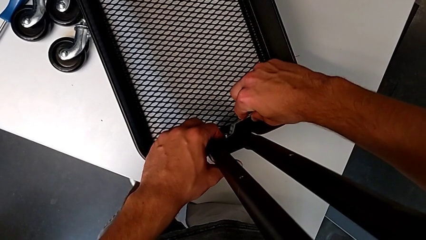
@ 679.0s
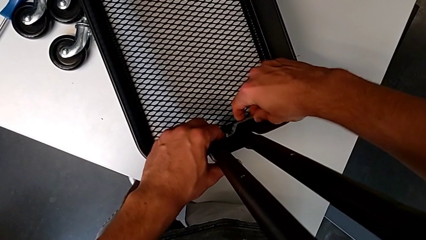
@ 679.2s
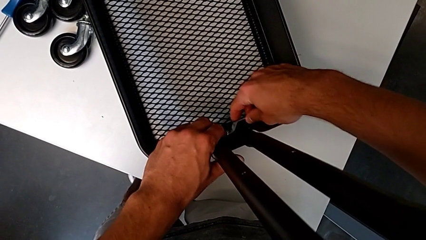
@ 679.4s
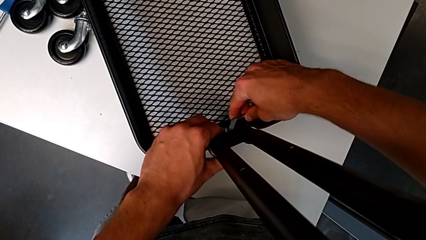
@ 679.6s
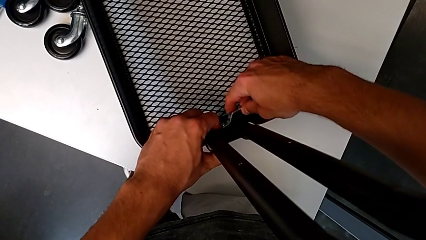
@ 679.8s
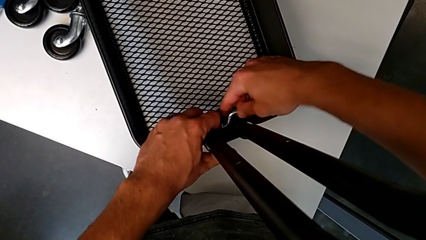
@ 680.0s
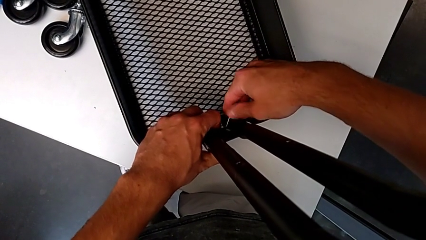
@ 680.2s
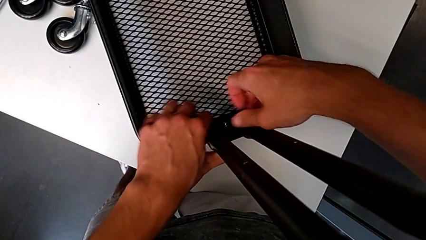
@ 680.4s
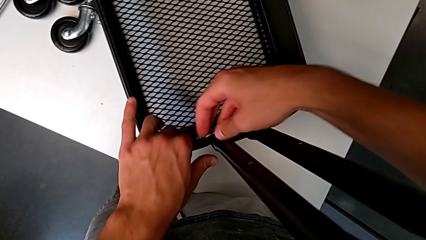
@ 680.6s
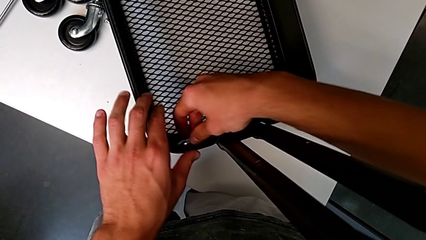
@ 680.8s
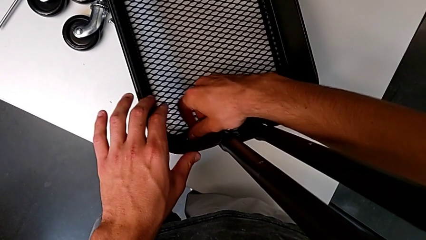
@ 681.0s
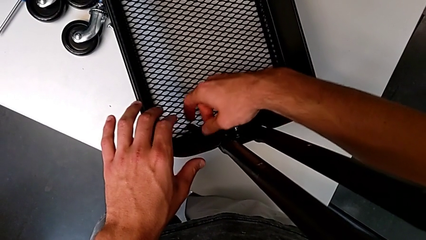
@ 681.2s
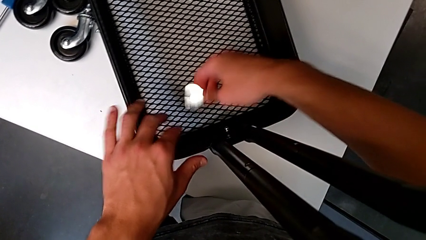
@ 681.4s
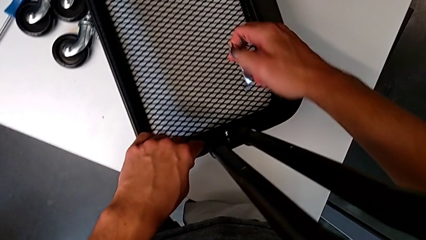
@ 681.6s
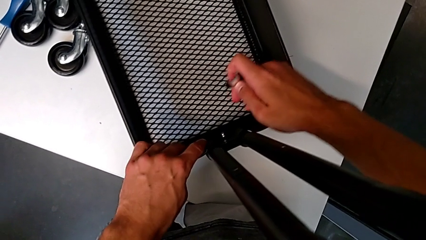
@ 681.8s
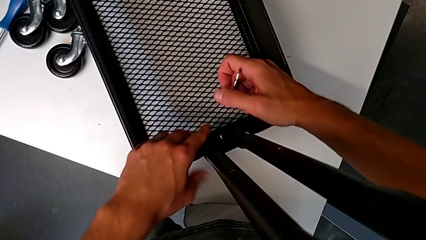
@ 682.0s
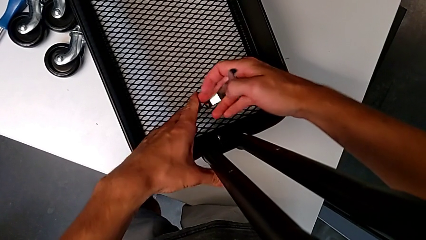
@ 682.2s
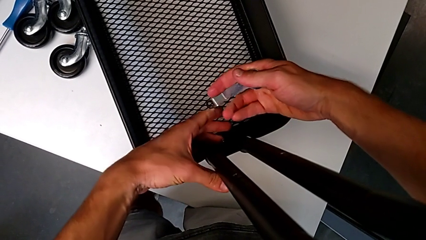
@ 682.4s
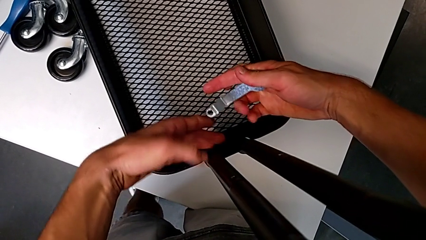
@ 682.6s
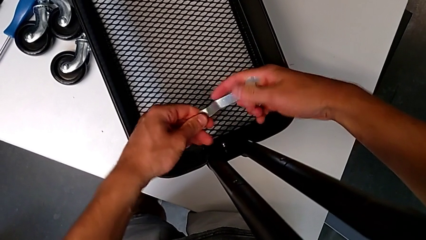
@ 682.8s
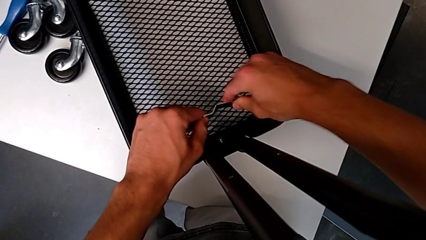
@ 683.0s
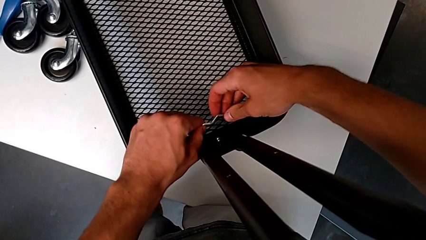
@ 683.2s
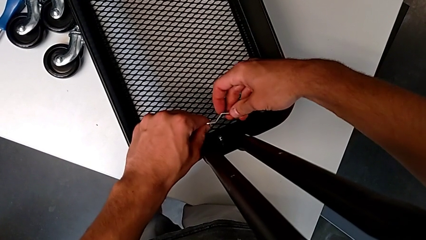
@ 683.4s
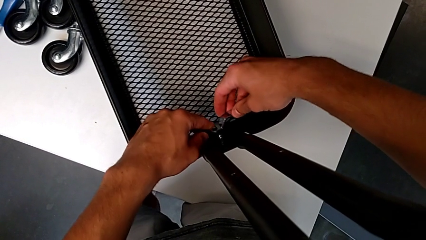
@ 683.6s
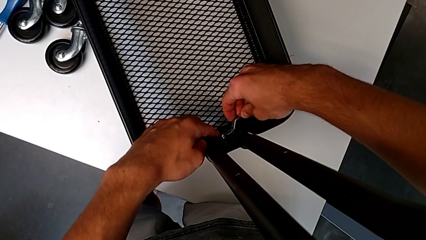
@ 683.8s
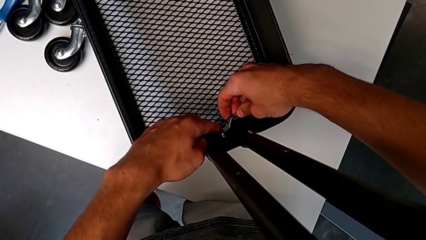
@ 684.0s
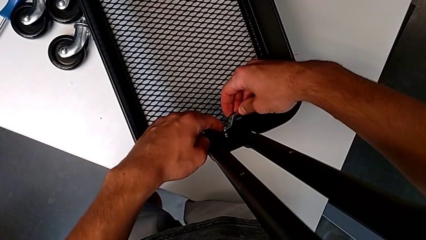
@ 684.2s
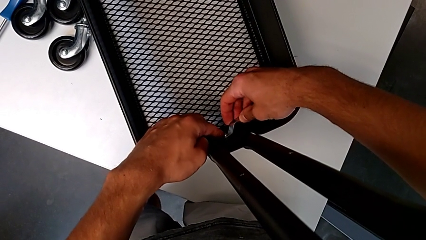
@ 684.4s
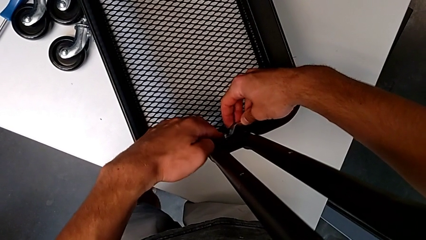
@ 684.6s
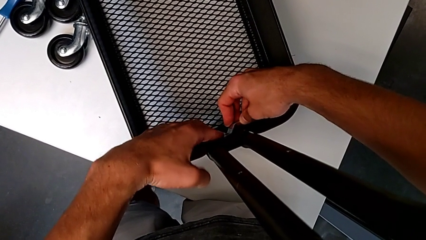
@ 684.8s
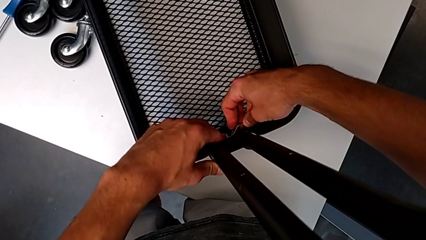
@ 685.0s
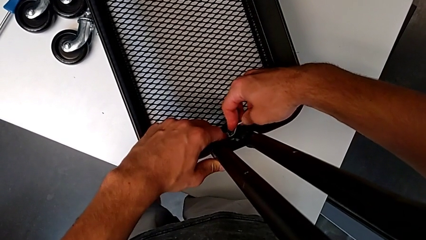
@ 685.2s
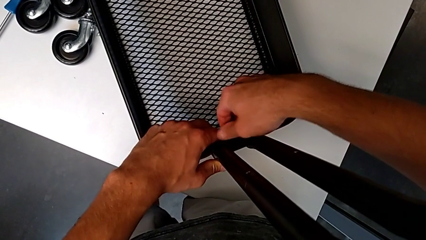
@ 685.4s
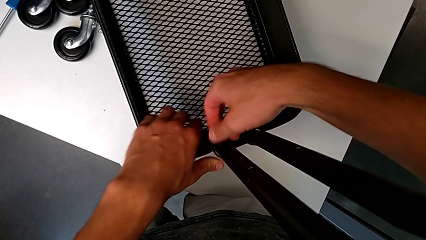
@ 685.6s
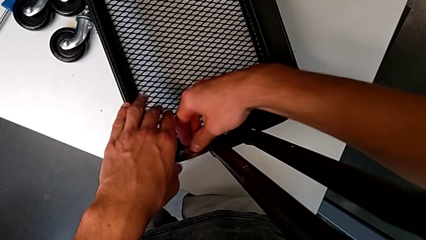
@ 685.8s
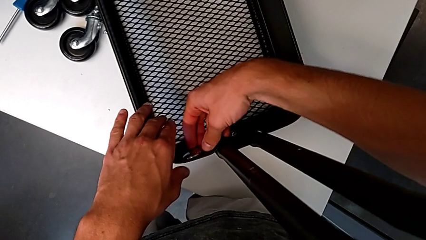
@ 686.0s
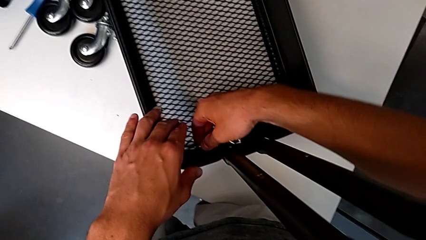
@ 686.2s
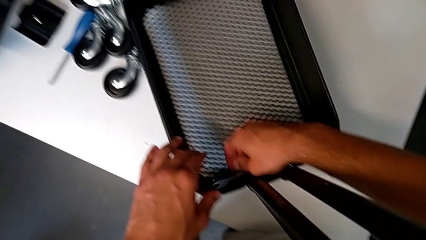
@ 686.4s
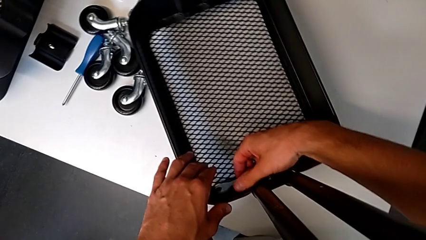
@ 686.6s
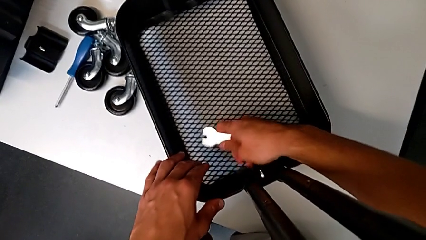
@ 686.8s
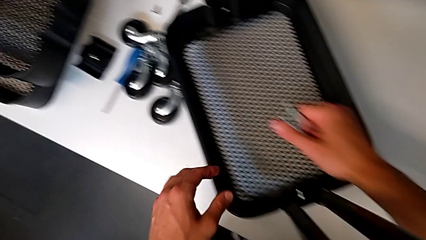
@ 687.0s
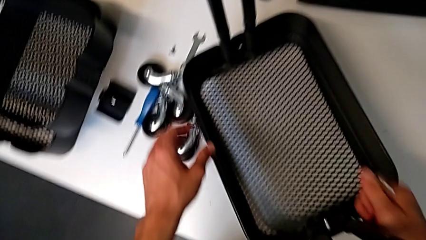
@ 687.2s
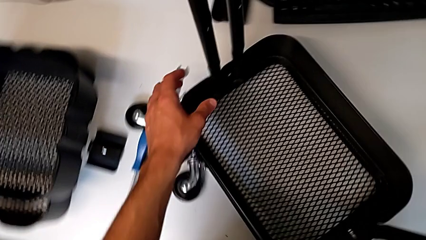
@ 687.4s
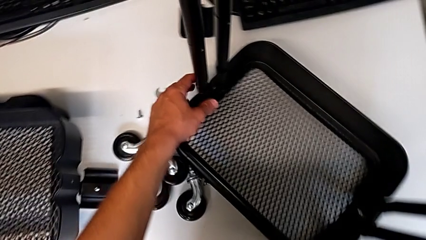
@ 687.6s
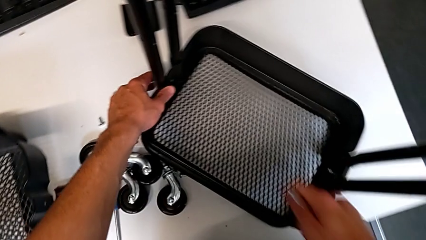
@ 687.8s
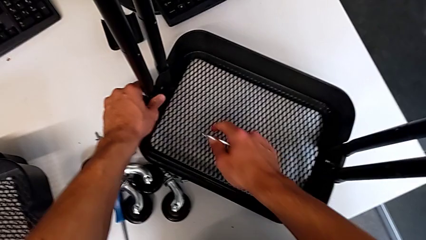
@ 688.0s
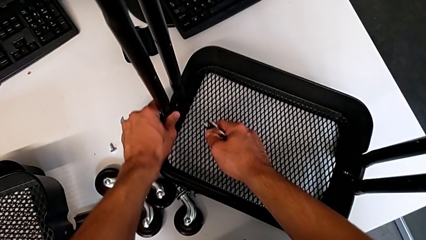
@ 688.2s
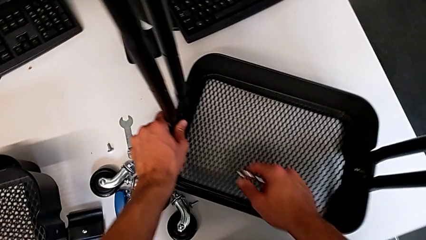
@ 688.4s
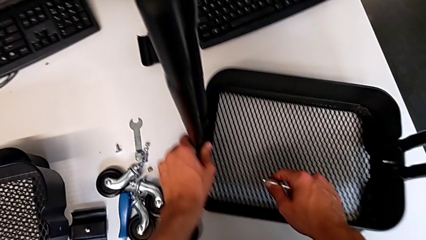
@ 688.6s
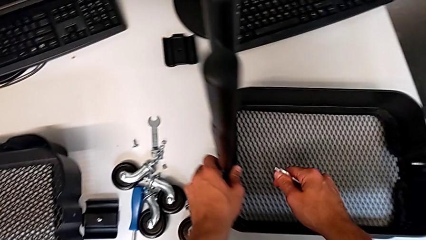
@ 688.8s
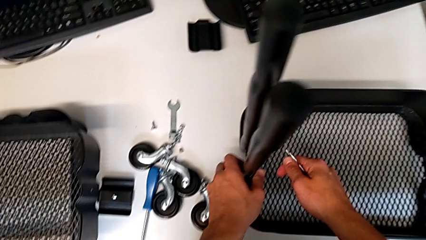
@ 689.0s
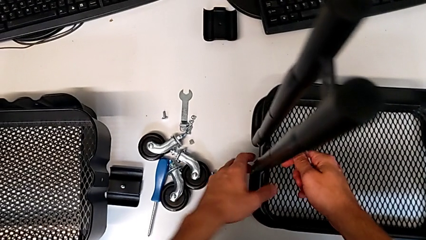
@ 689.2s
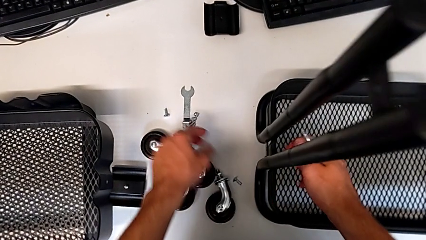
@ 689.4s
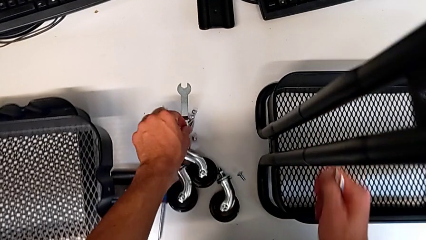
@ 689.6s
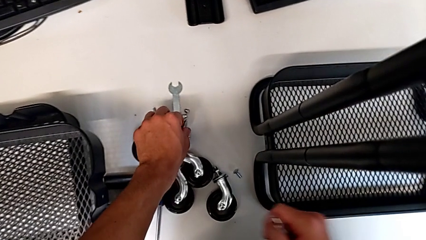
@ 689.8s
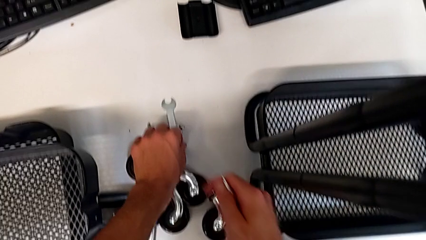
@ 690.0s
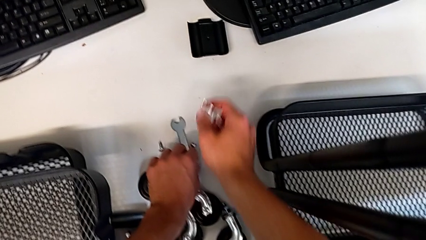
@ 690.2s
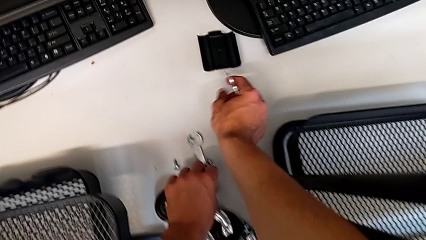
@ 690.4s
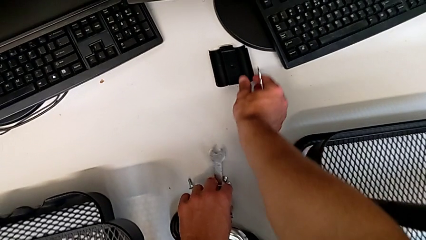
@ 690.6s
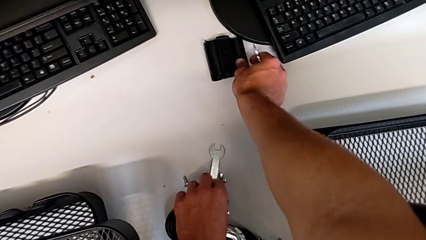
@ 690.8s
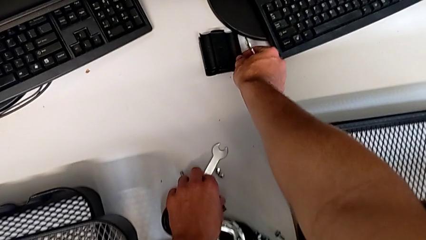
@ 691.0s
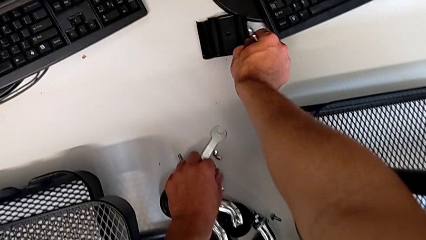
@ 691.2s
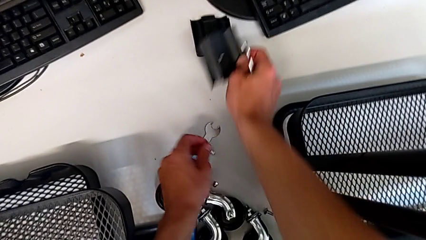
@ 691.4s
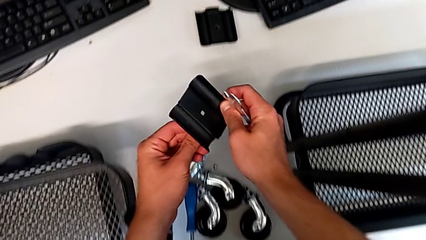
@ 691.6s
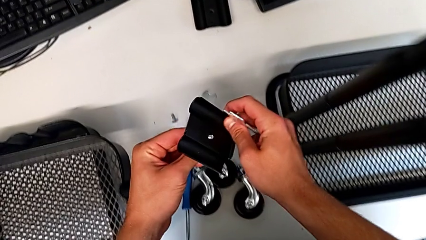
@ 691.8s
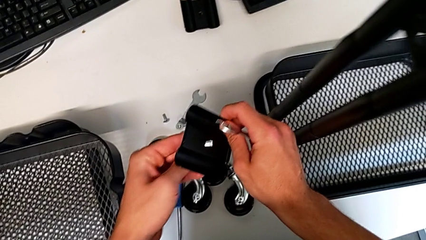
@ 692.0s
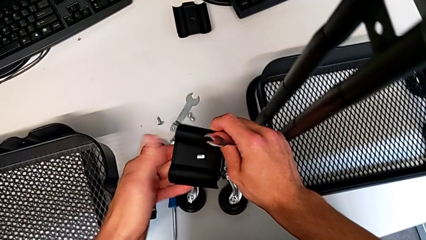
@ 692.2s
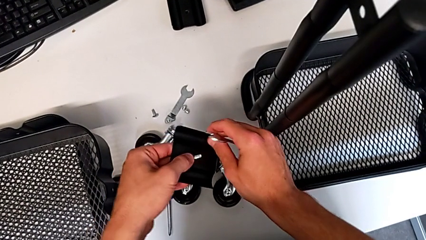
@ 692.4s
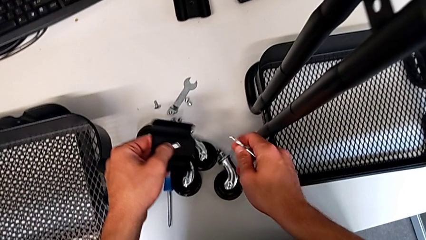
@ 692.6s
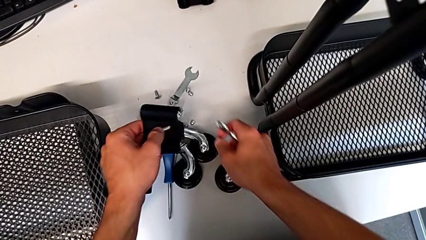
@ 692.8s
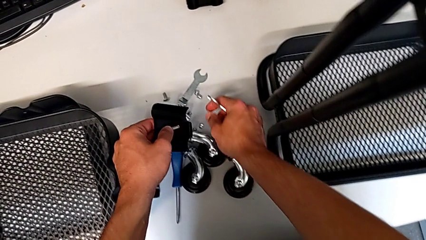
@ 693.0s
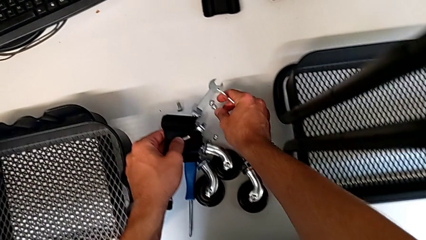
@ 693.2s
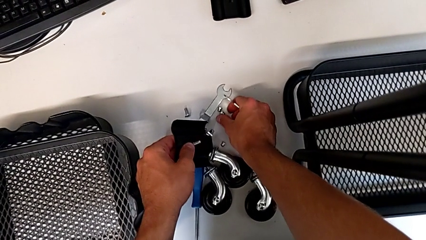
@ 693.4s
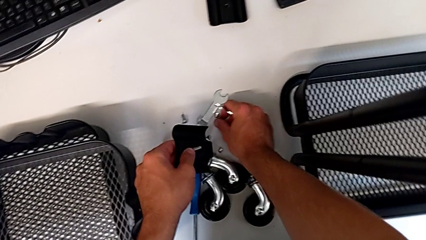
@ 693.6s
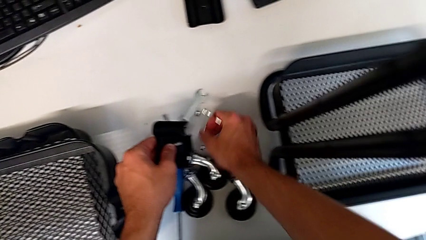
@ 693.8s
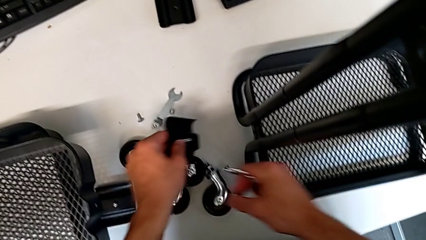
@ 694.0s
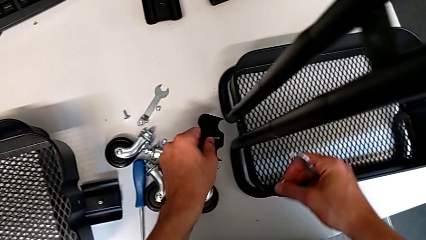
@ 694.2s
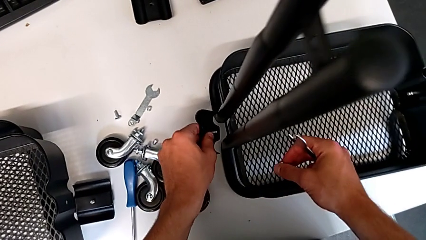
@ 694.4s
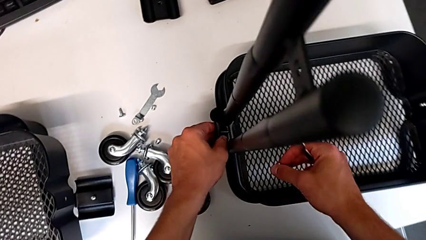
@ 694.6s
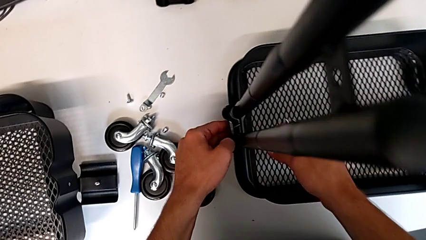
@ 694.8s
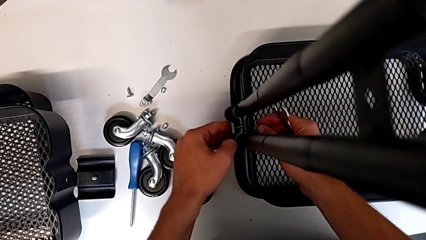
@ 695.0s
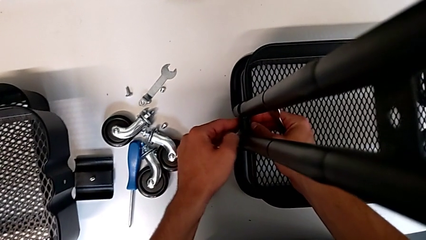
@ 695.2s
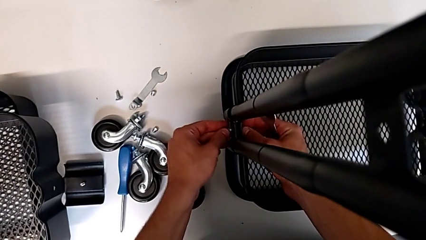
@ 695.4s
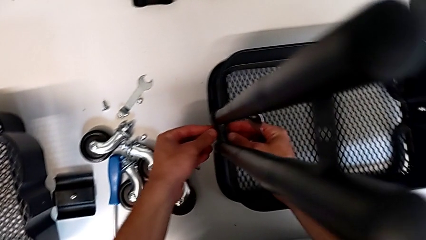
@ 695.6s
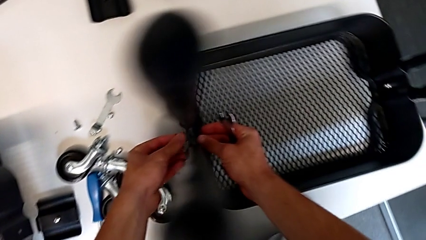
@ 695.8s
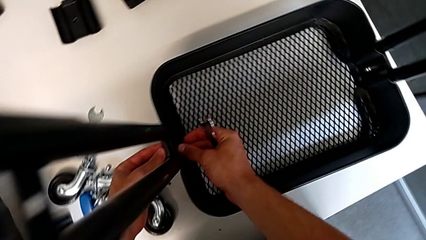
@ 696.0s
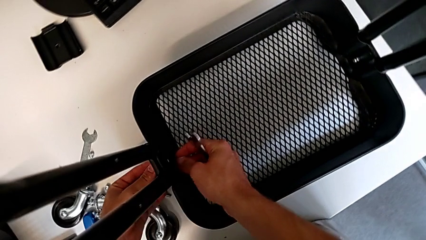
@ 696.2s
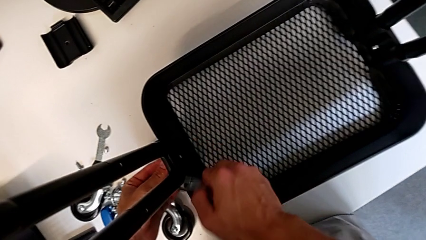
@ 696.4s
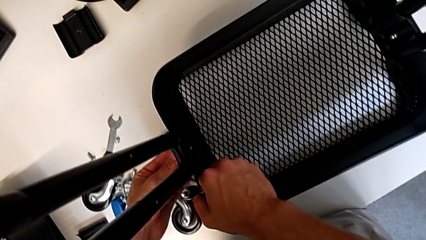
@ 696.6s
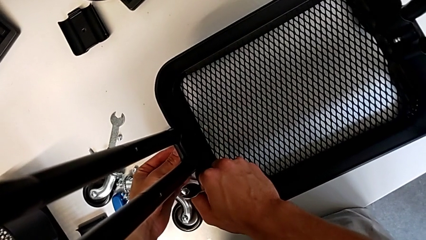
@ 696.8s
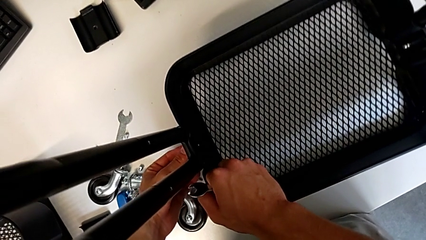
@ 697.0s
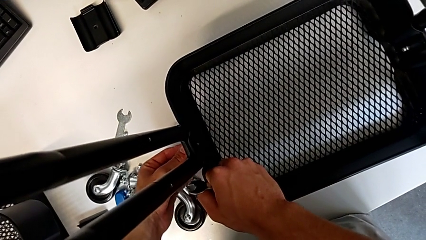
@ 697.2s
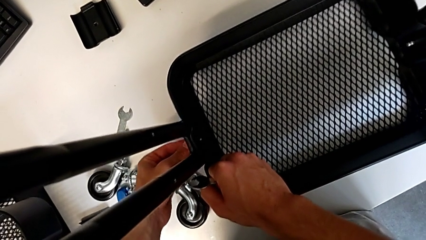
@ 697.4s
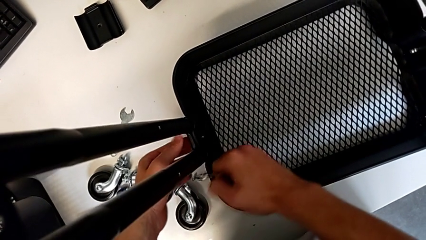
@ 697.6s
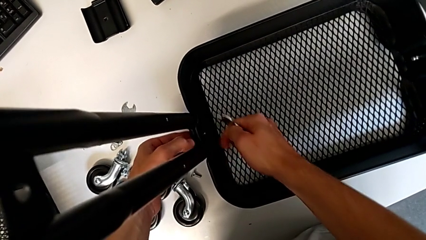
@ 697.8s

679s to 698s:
The camera wearer is assembling the first tray. They screw the hex nut, withdraw the hexagonal wrench, approach the utility cart, insert the hexagonal wrench, screw it, grab it, slide the utility cart, grab the screw, grab the bracket, insert the screw, grab the hex nut and assemble the bracket.
